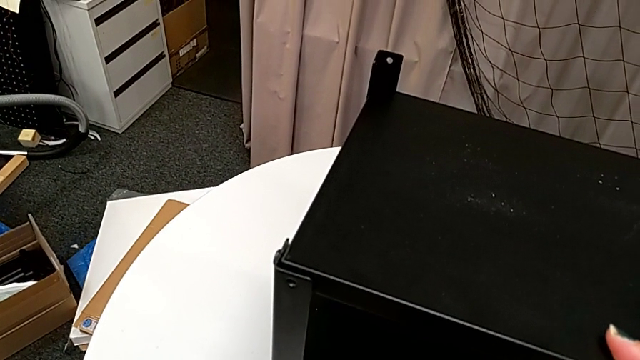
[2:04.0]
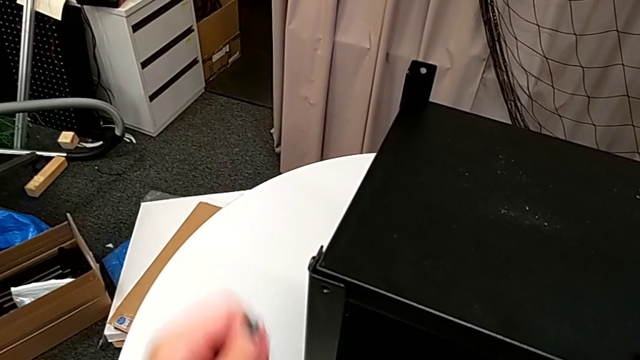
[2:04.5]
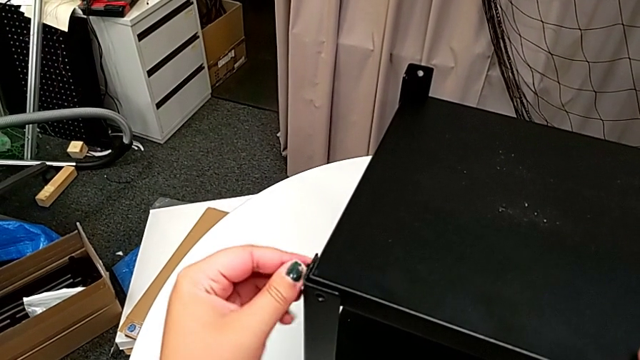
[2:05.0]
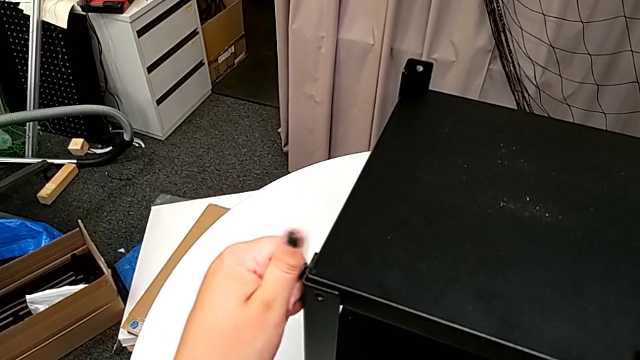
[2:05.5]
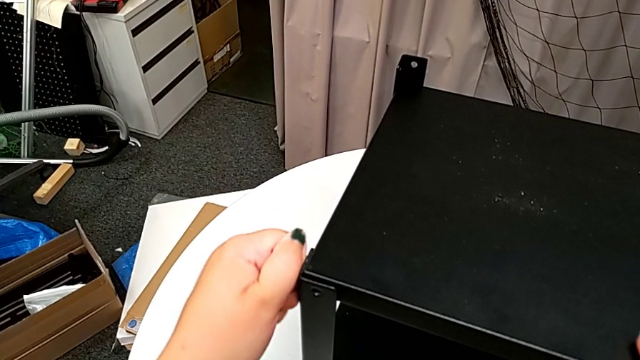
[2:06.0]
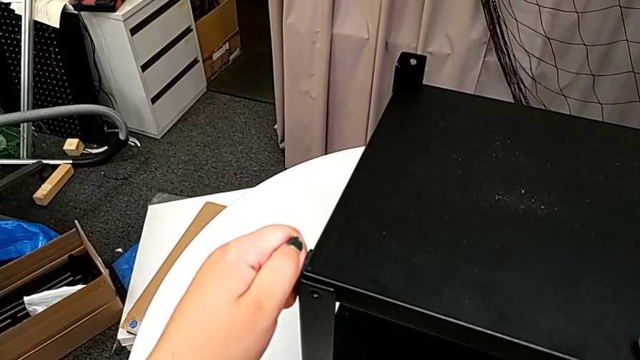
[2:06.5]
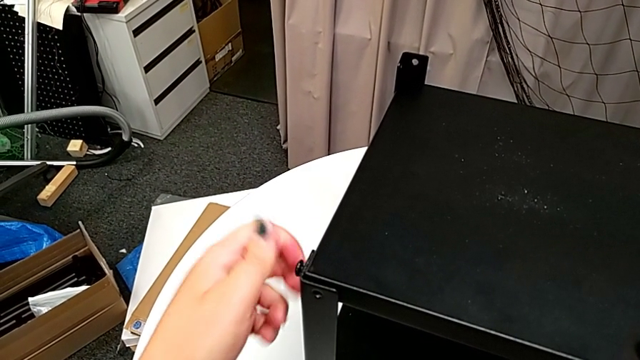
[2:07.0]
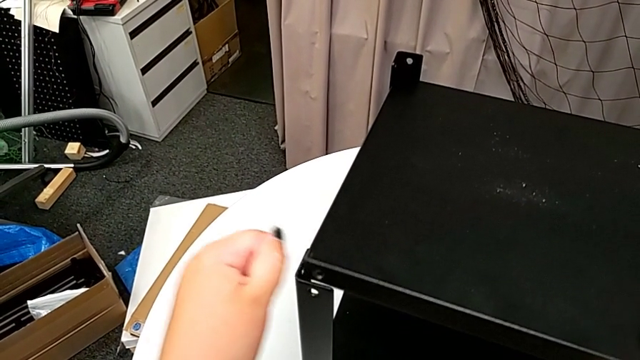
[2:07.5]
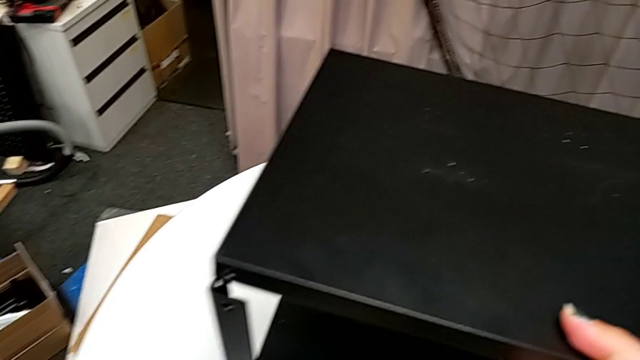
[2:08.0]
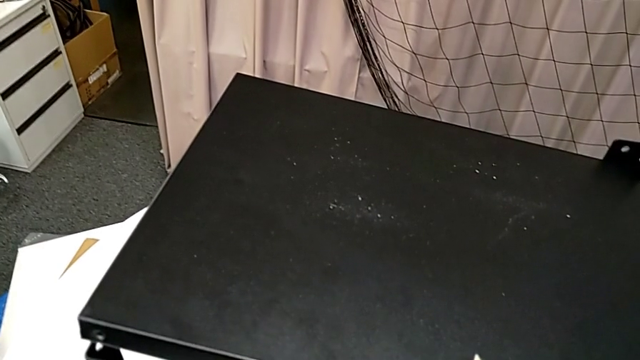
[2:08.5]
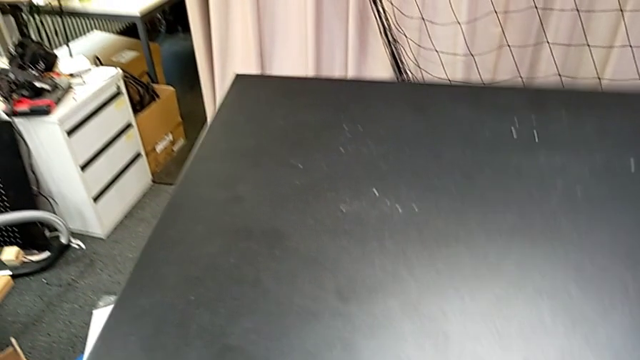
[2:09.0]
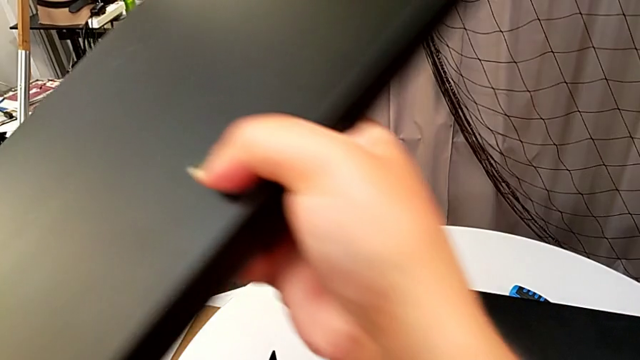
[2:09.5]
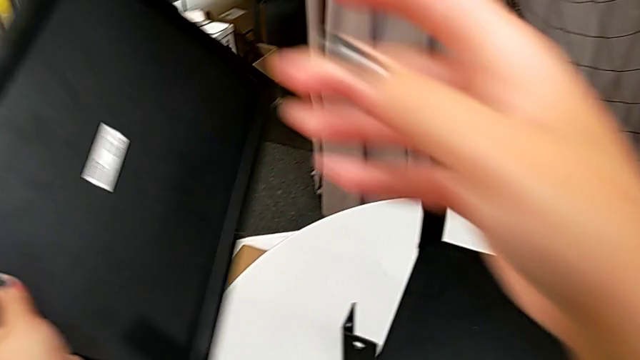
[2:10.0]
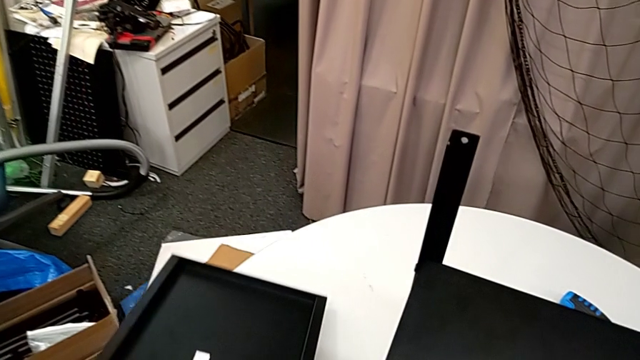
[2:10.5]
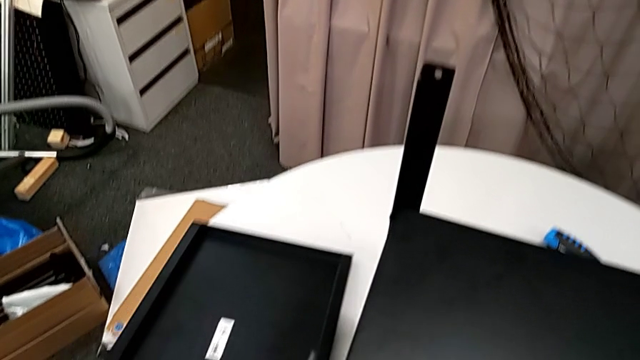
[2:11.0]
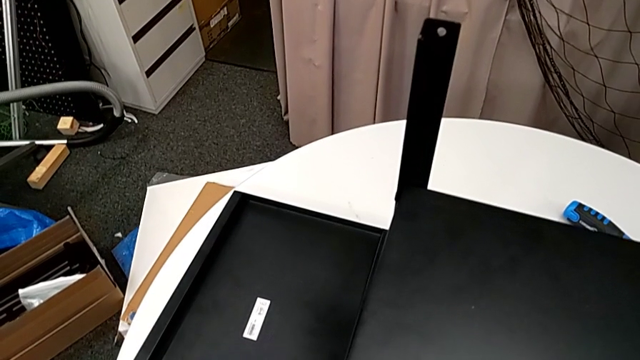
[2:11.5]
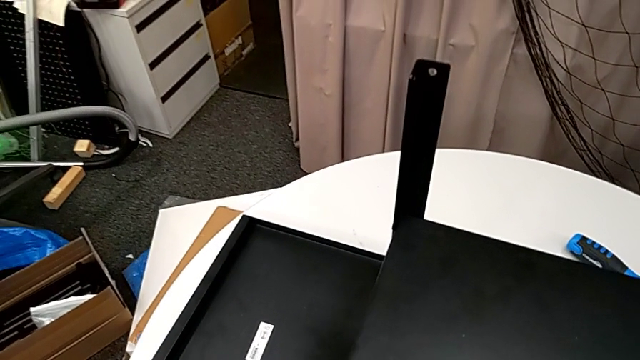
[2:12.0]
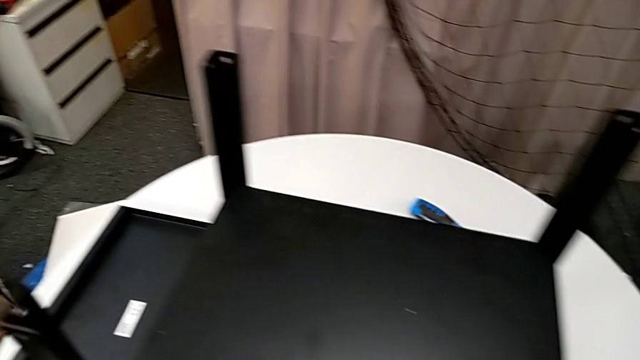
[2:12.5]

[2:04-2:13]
The camera wearer is disassembling the top shelf. They place the Allen wrench, unscrew the hex socket head, disassemble it, disassemble the tray and place it.

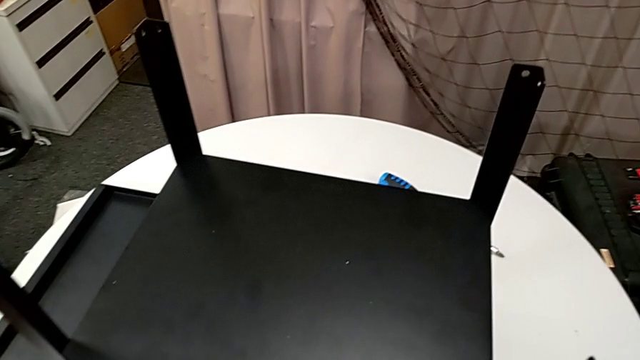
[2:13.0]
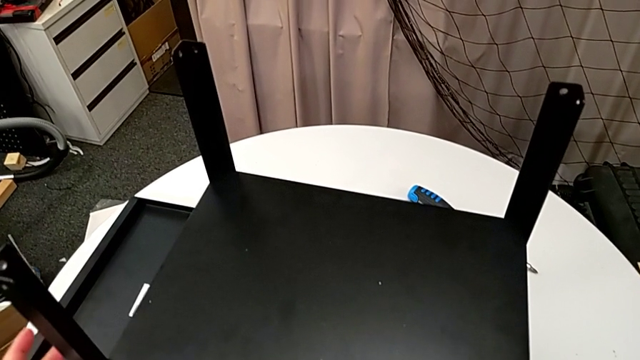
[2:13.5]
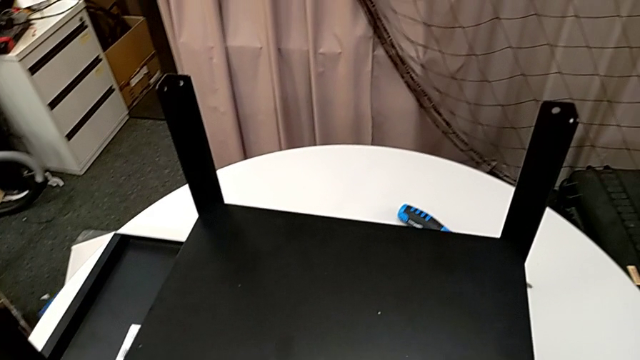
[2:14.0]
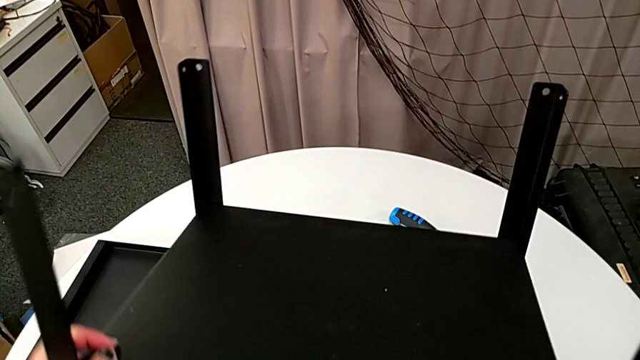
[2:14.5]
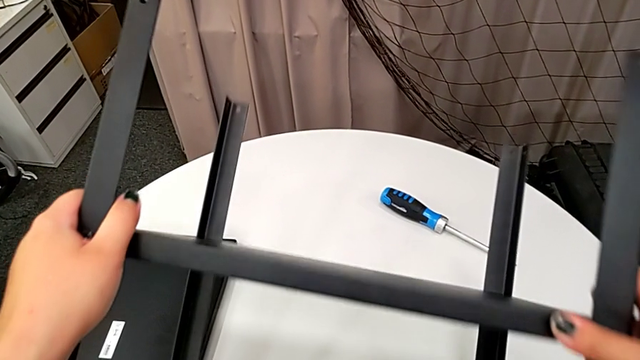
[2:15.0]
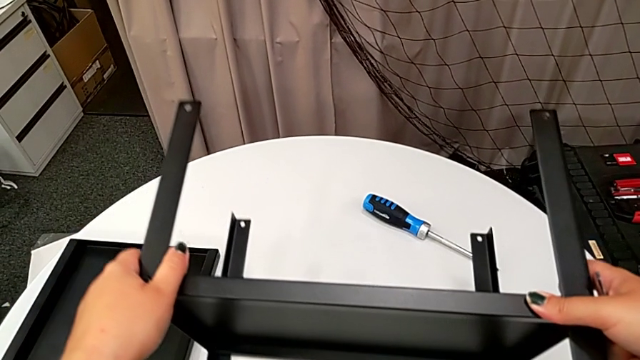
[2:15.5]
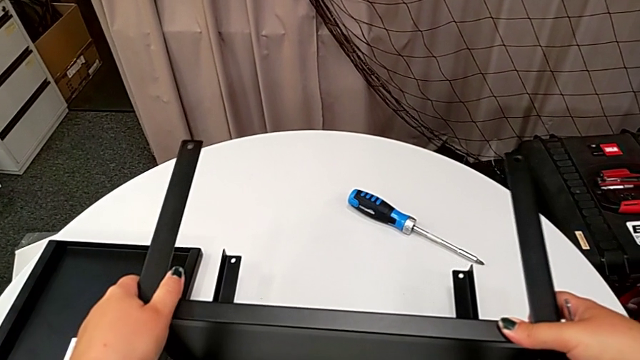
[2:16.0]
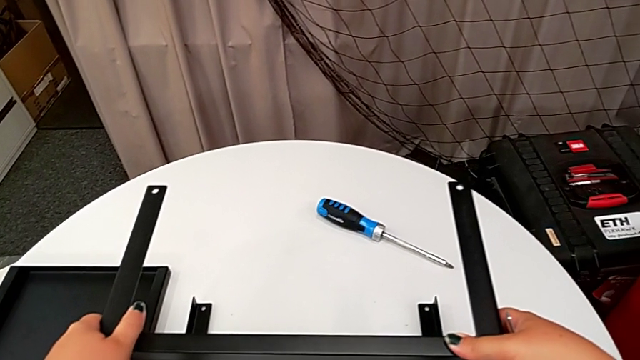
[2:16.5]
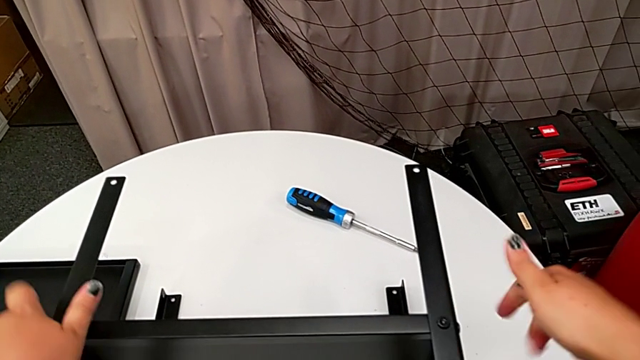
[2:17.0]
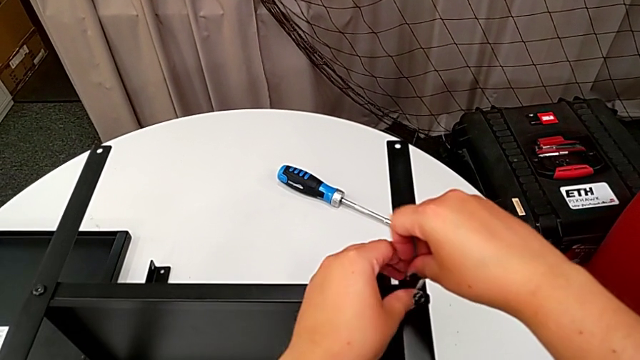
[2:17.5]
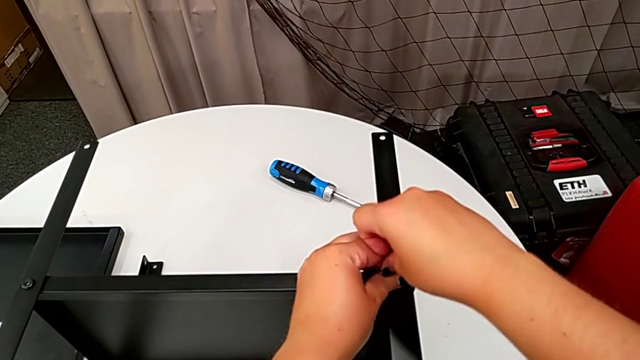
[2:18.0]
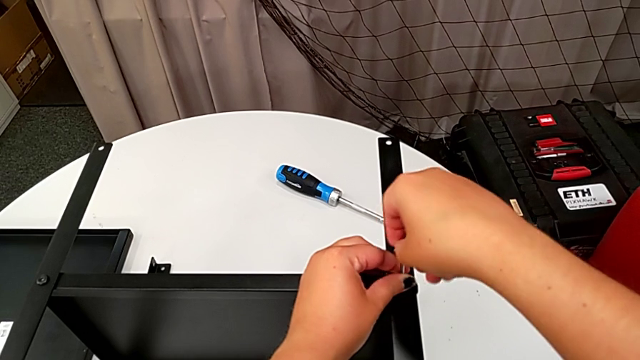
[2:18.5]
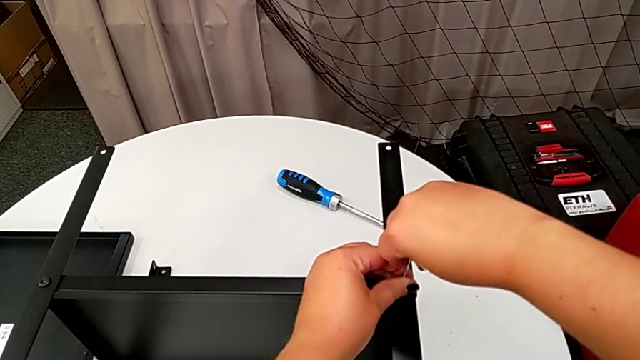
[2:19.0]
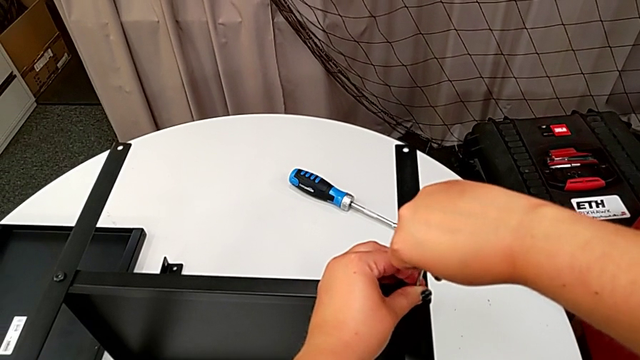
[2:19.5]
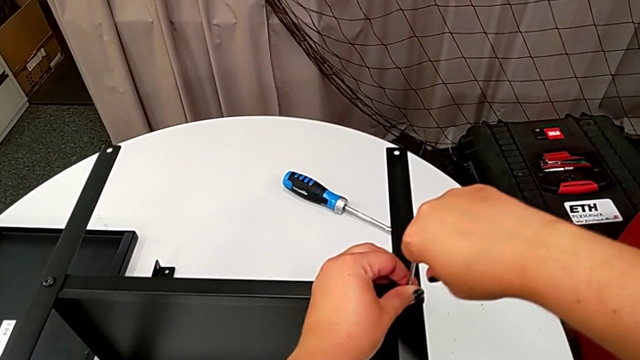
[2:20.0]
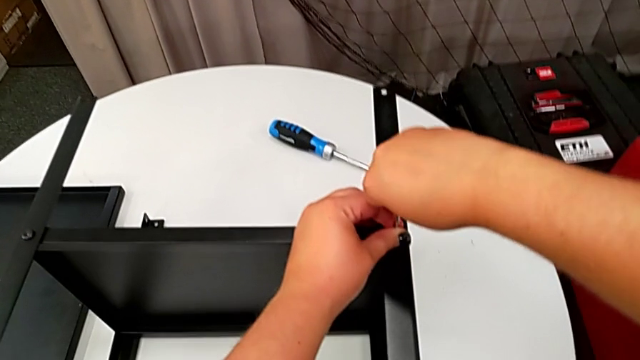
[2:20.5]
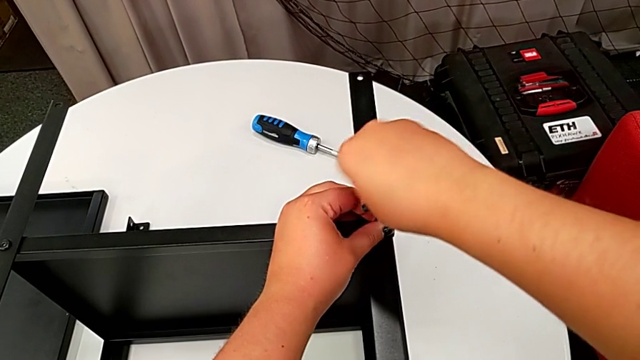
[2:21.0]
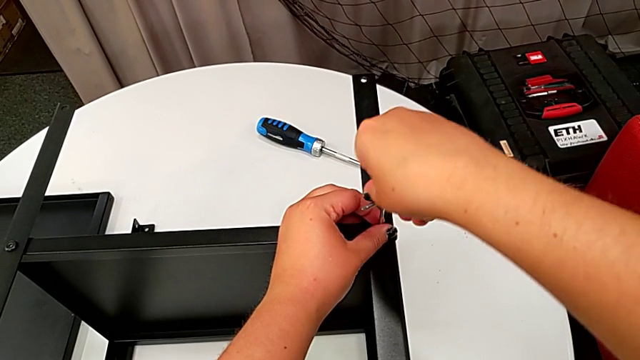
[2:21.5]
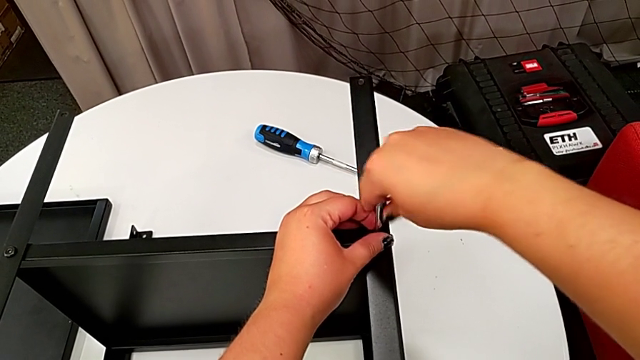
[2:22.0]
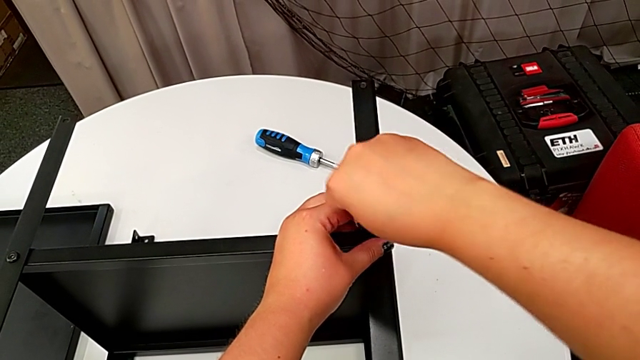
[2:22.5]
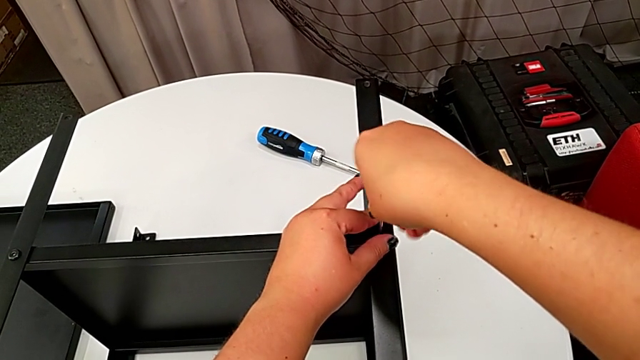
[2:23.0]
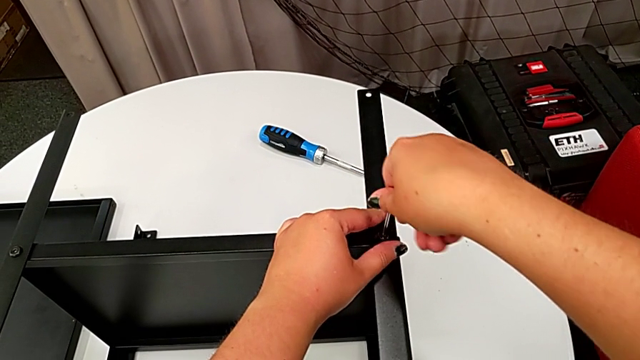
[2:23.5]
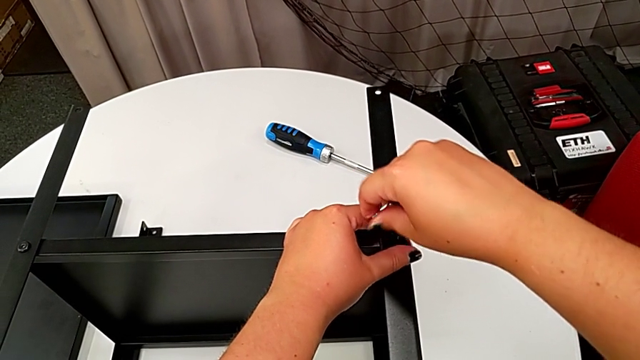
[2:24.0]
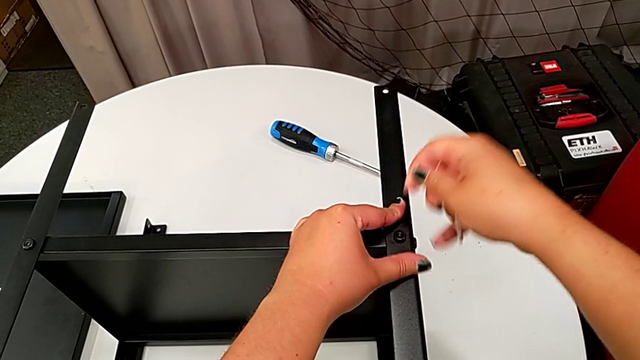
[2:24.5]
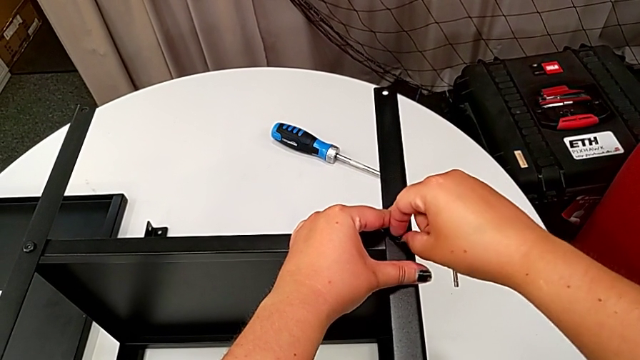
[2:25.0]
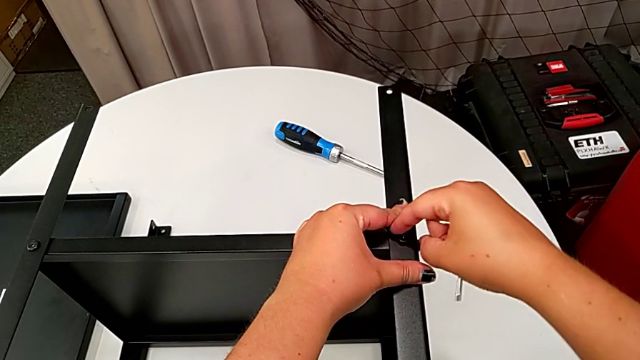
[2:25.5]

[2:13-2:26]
The camera wearer is disassembling the first leg. They rotate the nightstand, insert the Allen wrench, unscrew the hex socket head, withdraw the Allen wrench and unscrew the hex socket head.
